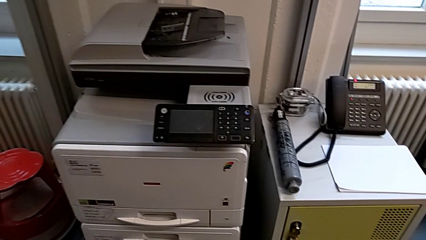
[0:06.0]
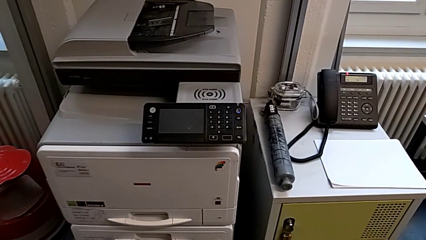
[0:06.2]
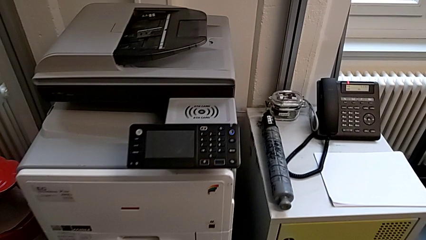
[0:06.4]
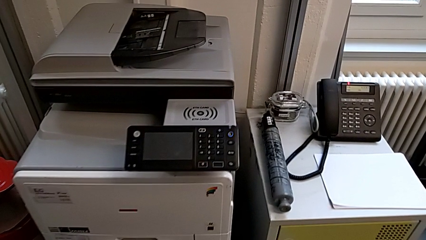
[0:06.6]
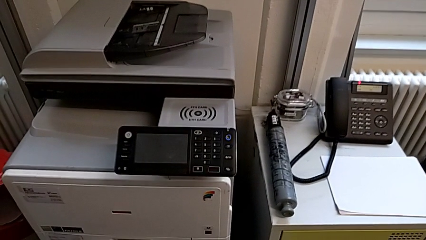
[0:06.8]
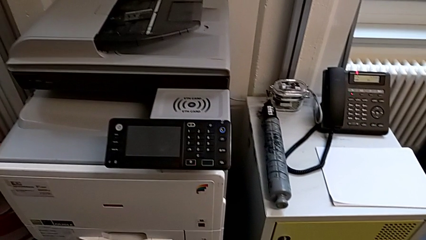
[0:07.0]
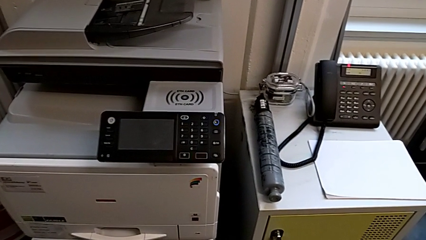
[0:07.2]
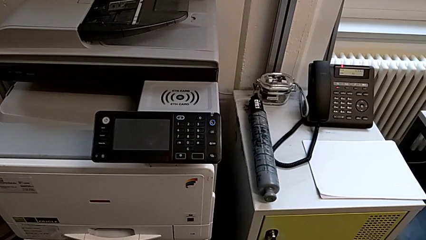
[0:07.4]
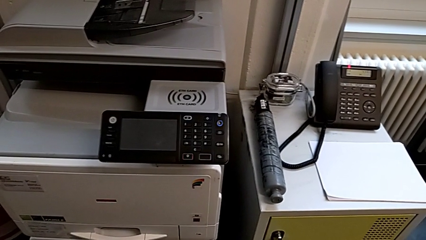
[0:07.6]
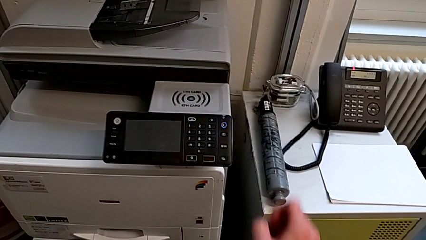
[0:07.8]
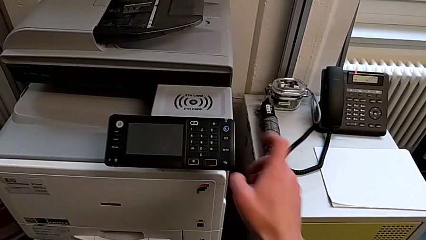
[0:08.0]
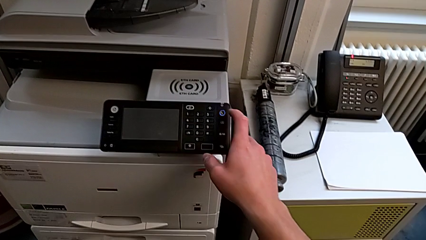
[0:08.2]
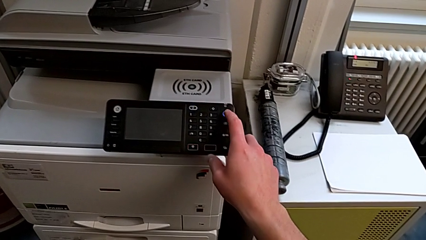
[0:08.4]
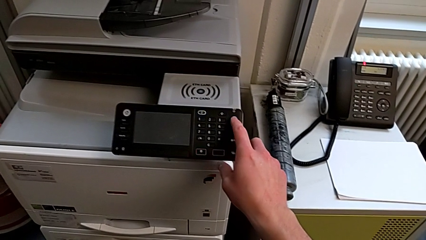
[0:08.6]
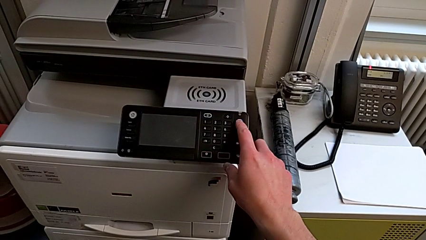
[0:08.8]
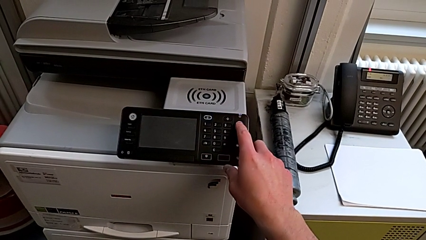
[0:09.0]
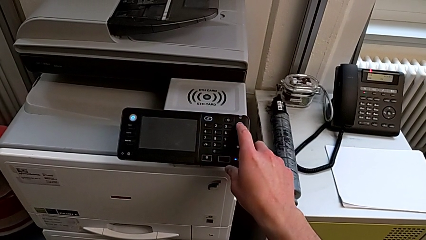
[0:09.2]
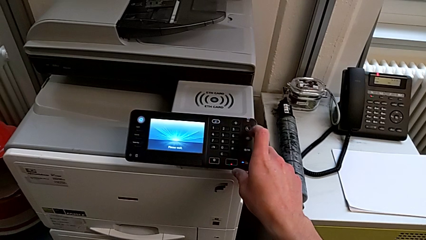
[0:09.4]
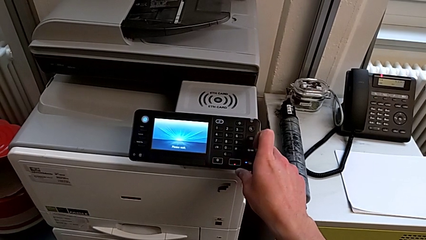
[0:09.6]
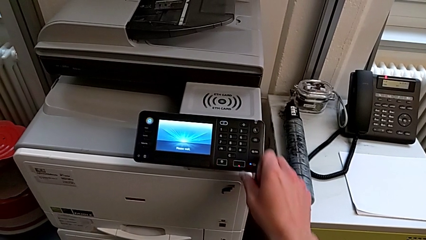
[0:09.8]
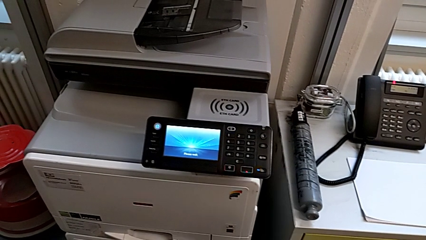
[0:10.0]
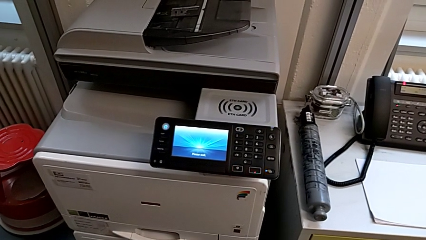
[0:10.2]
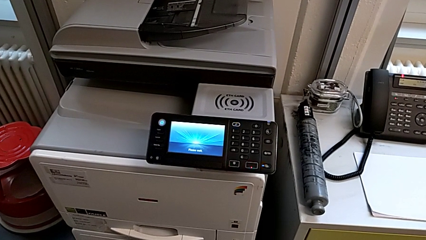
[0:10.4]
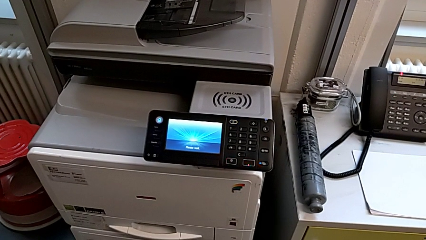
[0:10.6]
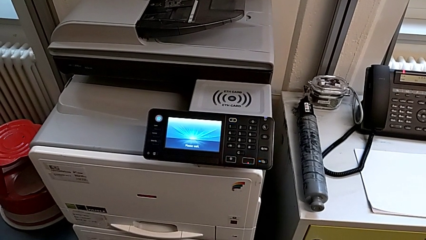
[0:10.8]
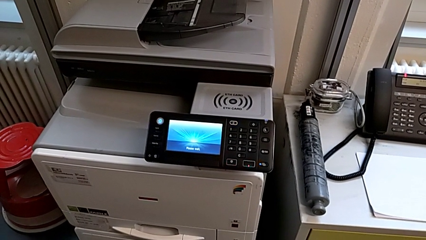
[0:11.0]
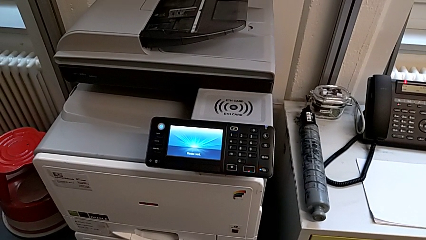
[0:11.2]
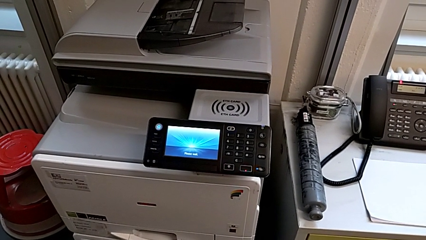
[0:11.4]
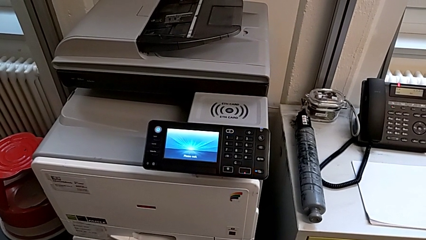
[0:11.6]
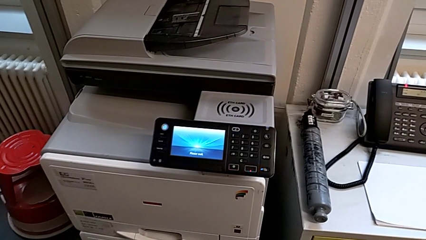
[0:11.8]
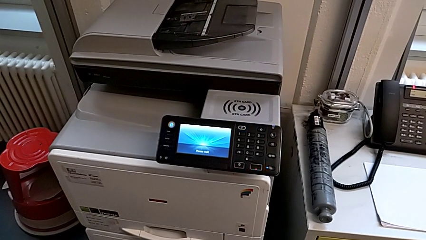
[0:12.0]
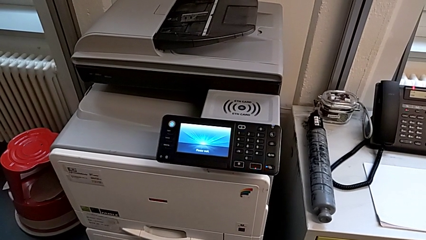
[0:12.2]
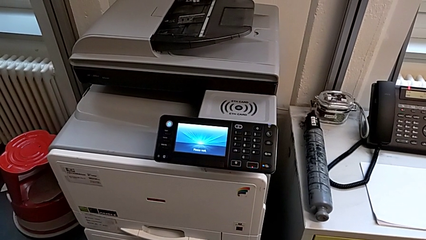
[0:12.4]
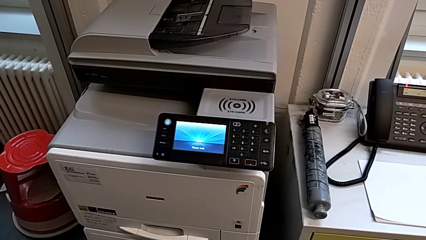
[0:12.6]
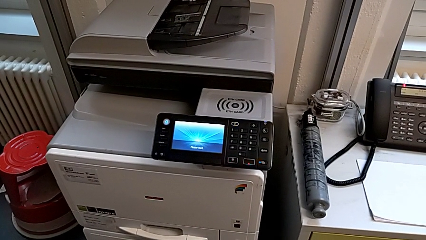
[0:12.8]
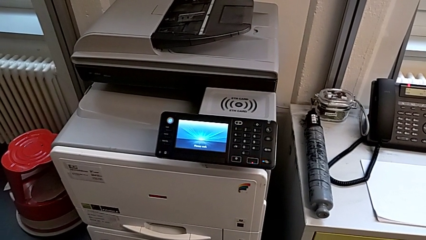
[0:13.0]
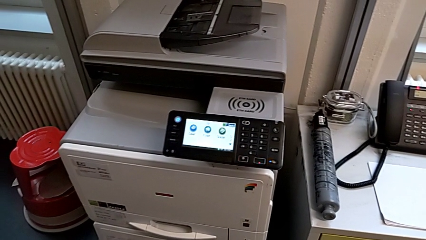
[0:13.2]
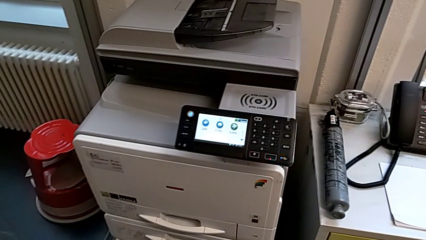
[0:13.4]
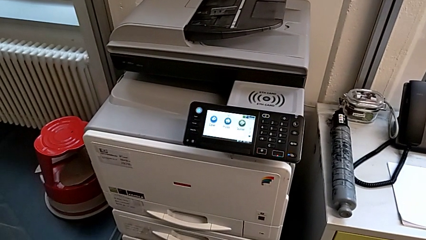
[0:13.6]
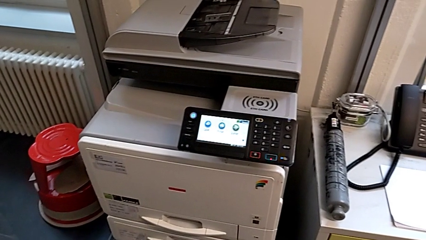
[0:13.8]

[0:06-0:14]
The camera wearer turns on the printer. They approach the printer, approach the purple button and press it.

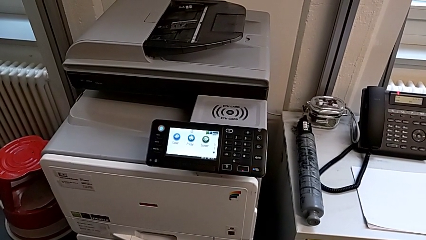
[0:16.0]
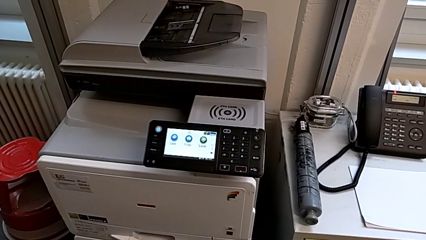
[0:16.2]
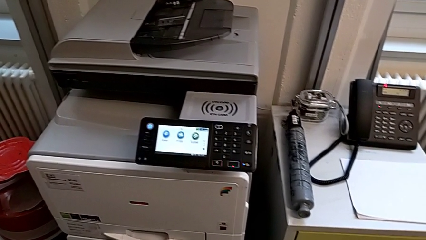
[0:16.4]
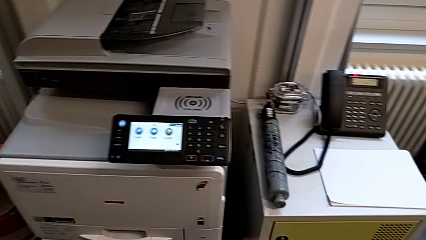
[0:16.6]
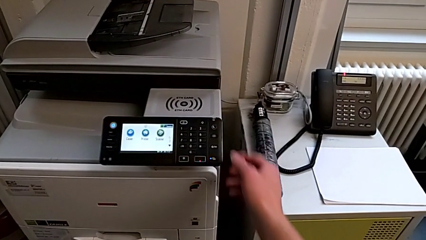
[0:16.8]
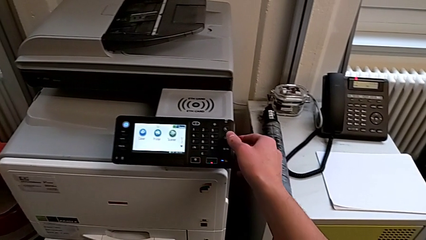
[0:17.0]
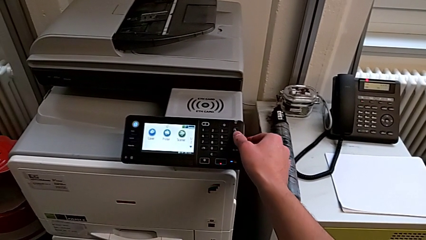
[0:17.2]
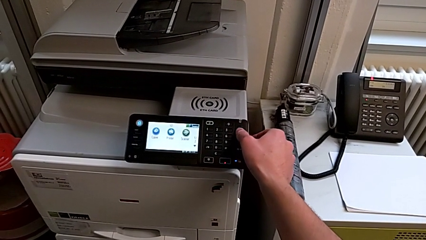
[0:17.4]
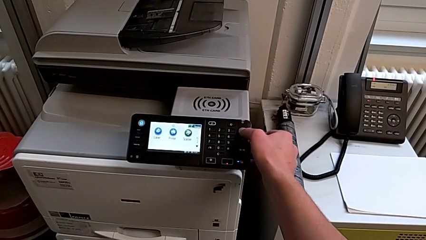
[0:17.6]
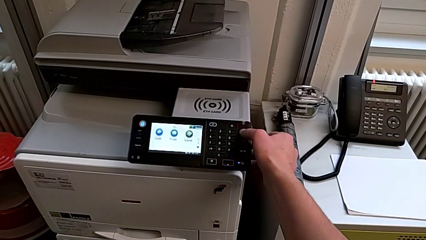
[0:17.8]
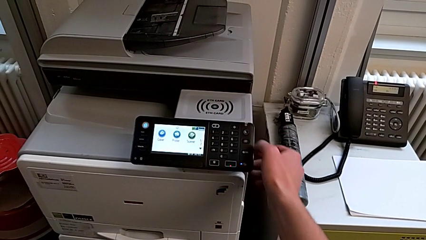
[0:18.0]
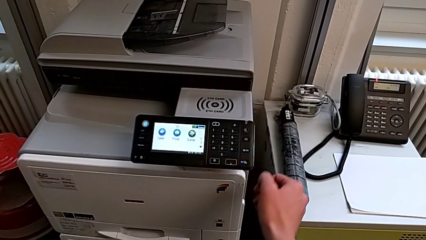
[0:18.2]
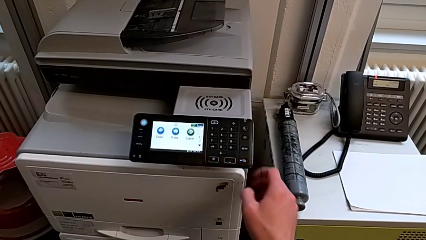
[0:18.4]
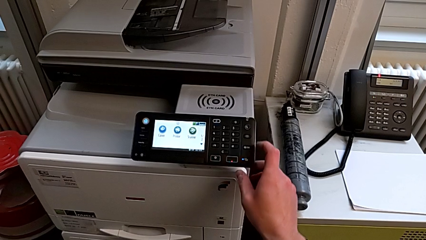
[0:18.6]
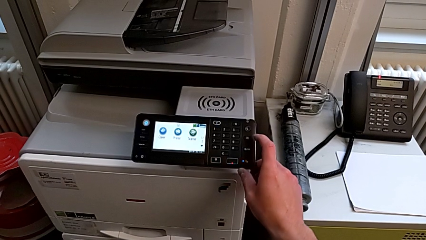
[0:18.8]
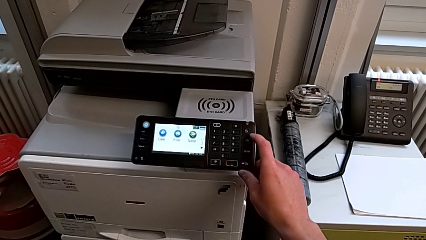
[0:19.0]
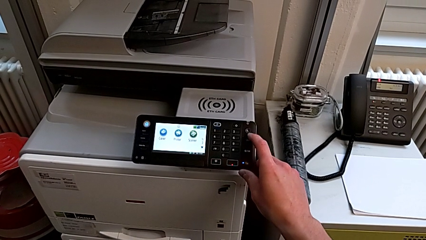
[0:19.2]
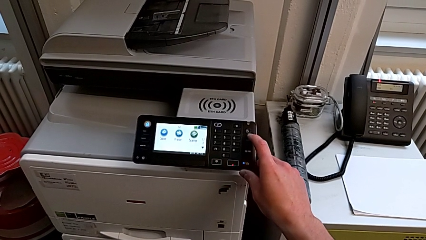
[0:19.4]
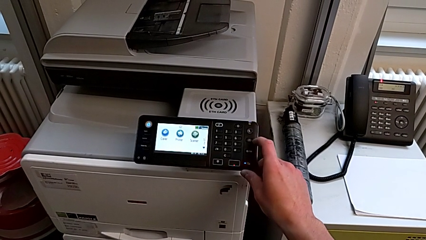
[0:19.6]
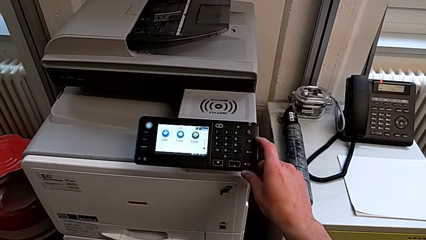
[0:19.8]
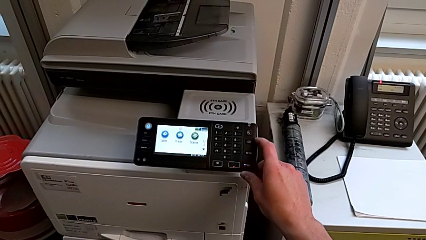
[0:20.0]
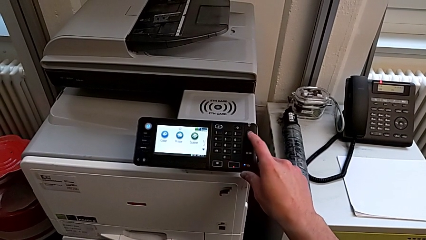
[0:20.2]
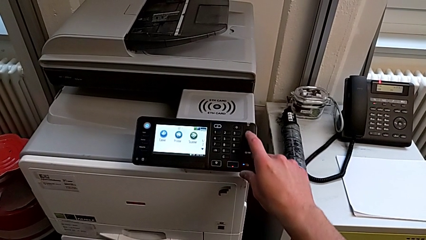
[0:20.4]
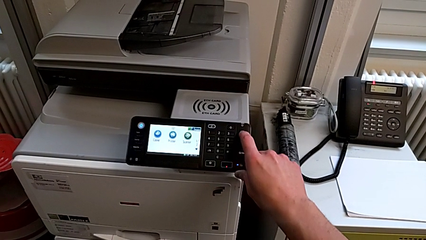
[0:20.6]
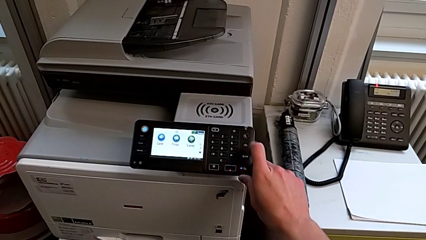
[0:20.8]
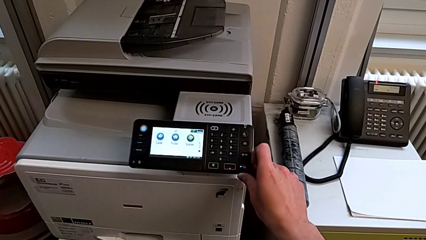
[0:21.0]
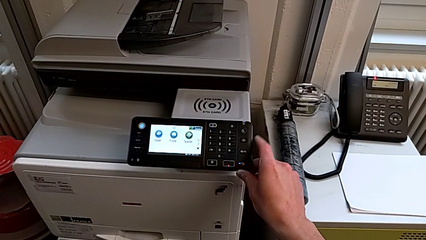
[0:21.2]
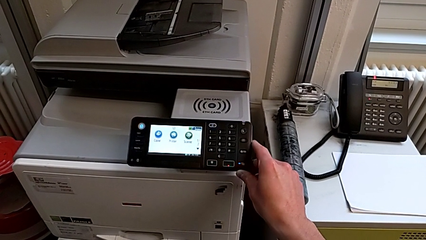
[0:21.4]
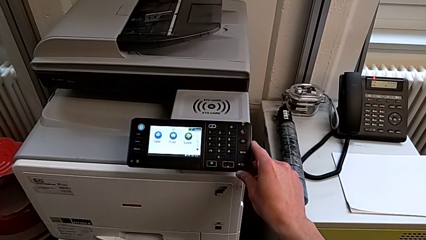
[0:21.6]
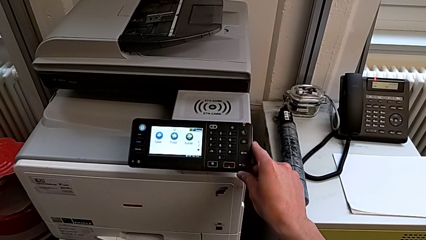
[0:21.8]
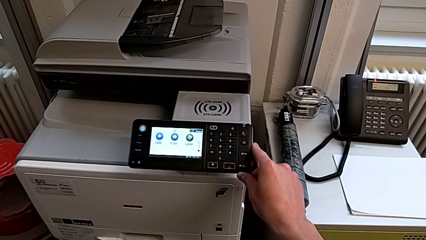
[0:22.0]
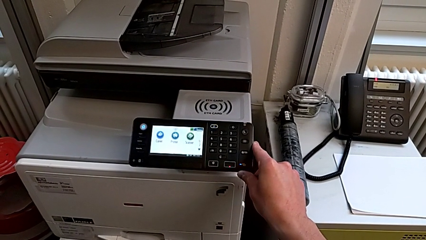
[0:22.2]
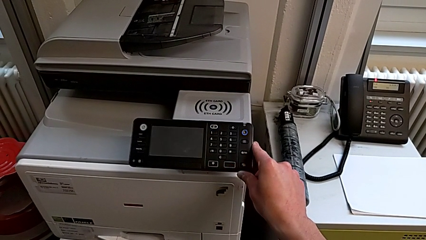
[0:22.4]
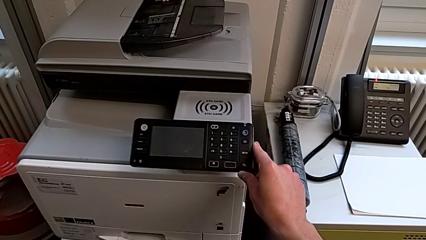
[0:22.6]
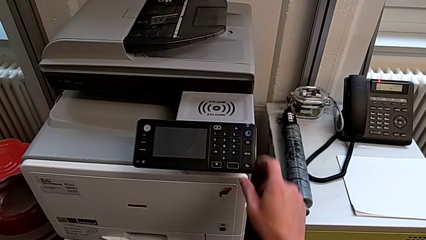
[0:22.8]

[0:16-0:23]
The camera wearer turns off the printer. They wrongly press the button briefly and press it.

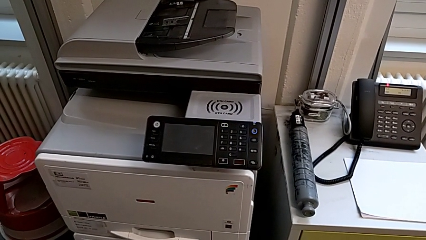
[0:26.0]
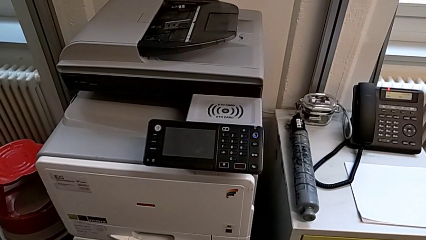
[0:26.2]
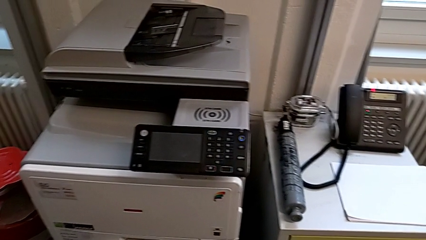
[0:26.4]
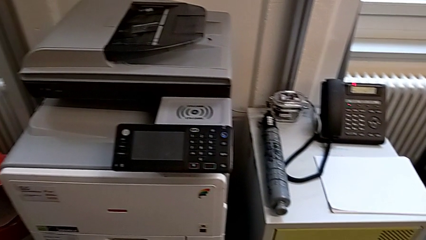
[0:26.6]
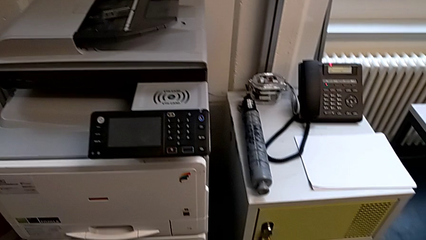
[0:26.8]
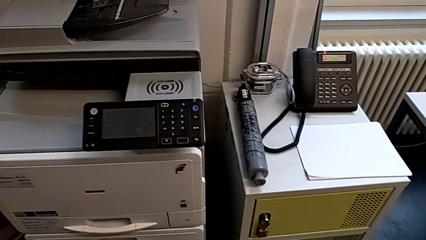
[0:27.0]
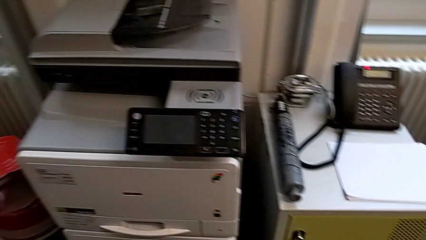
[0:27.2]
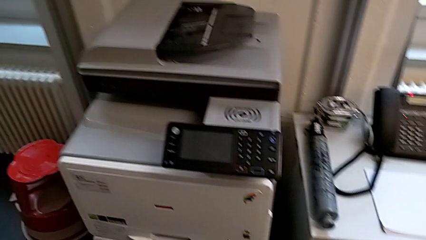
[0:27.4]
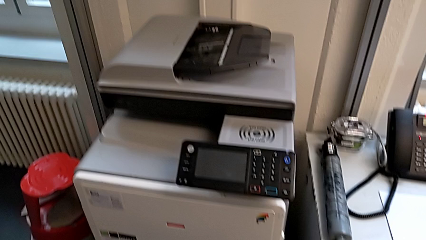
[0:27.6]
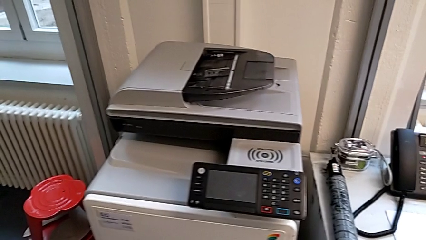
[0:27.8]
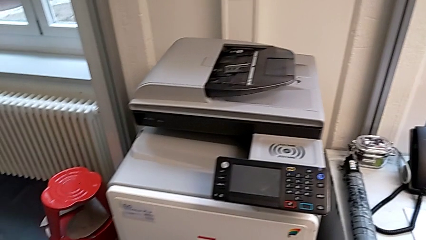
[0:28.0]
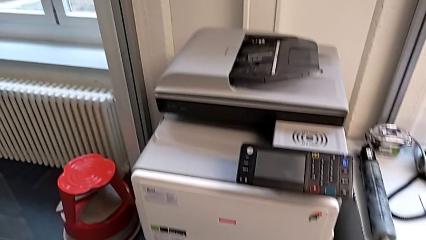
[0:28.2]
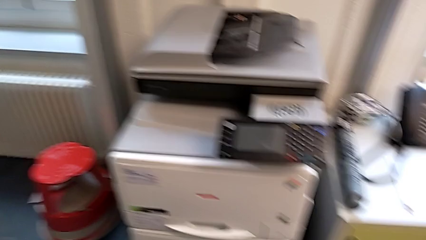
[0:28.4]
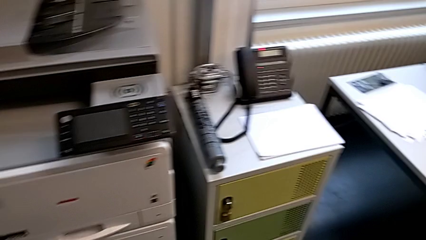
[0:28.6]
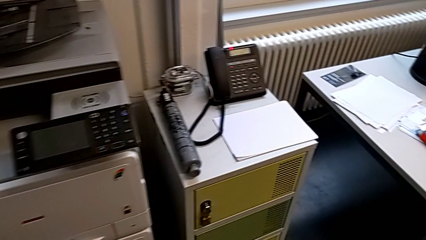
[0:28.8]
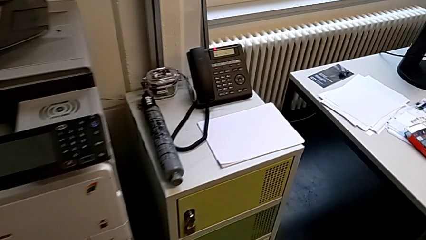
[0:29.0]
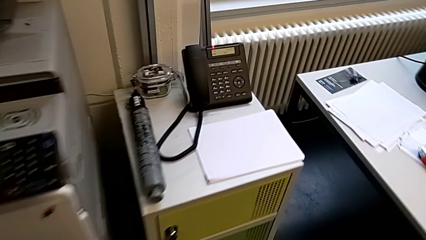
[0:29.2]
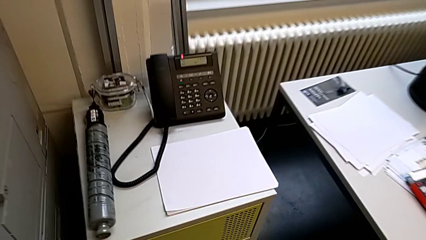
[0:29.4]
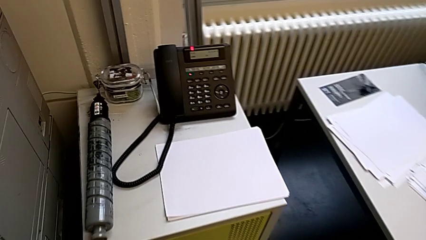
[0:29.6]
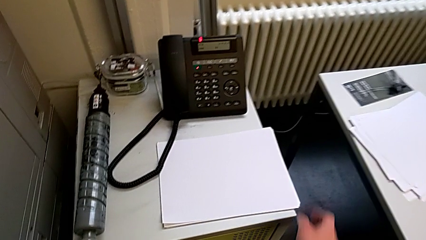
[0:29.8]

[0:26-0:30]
The camera wearer is loading a stack of papers into the first tray. They approach the white paper stack.
